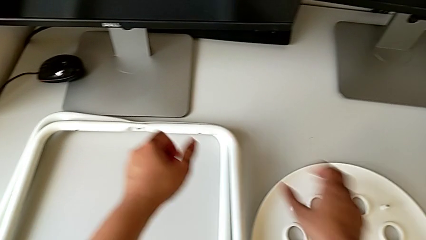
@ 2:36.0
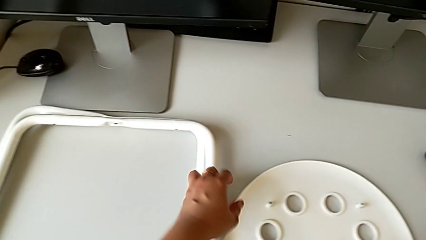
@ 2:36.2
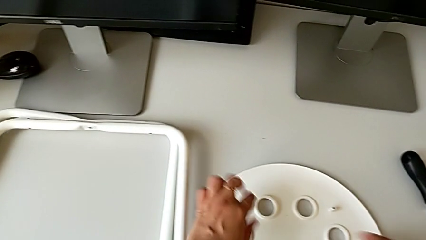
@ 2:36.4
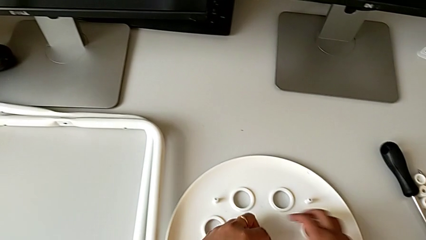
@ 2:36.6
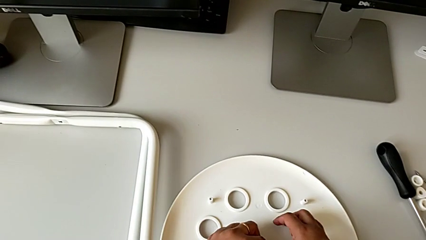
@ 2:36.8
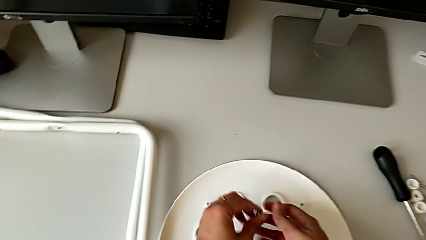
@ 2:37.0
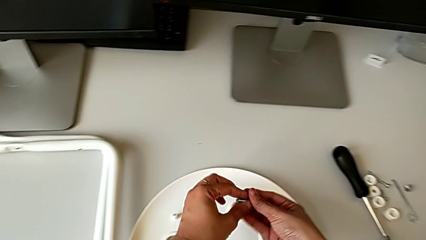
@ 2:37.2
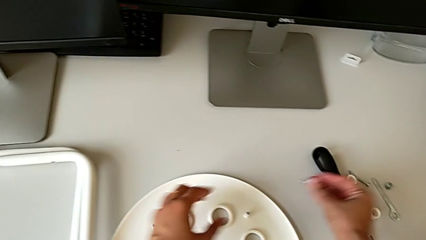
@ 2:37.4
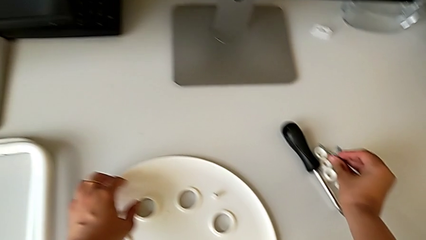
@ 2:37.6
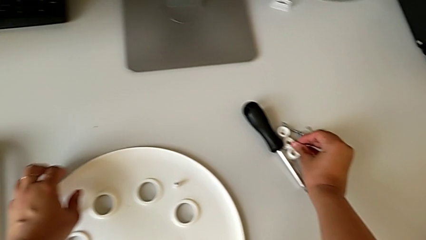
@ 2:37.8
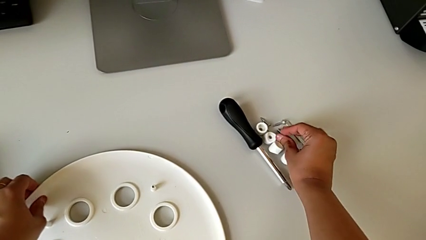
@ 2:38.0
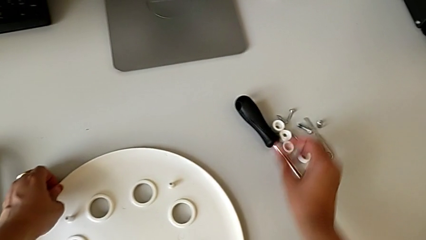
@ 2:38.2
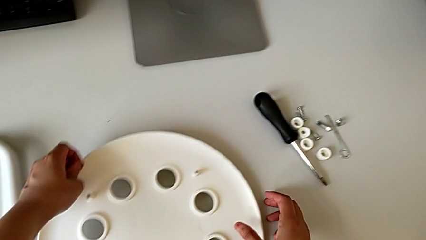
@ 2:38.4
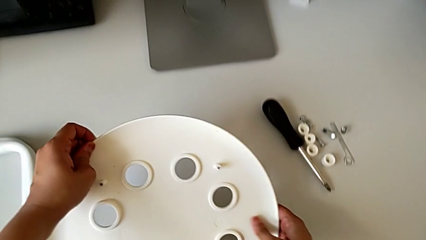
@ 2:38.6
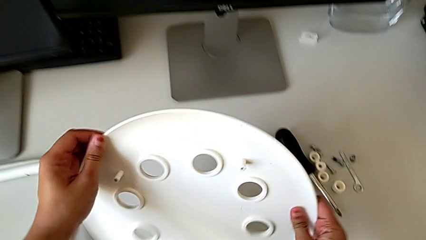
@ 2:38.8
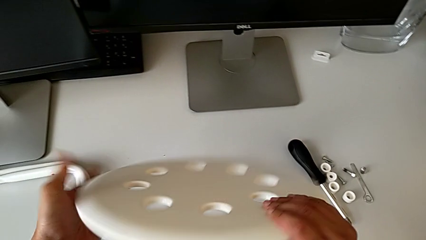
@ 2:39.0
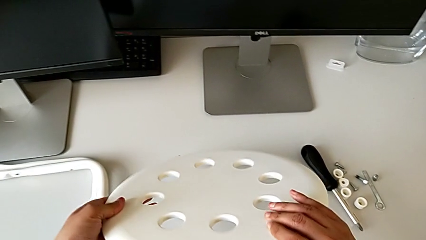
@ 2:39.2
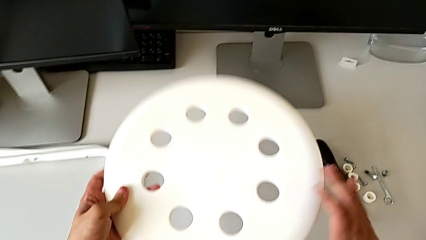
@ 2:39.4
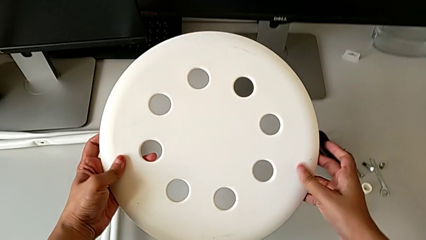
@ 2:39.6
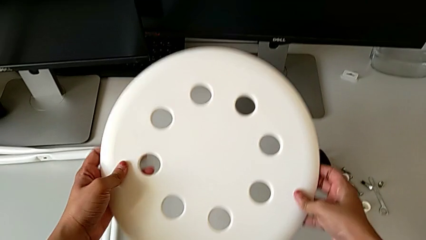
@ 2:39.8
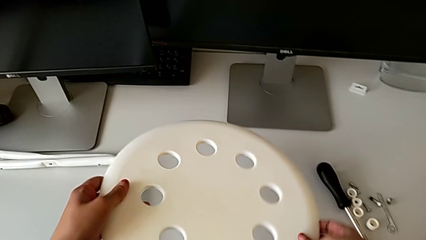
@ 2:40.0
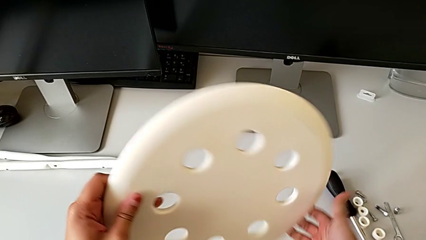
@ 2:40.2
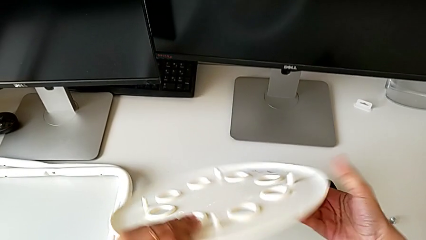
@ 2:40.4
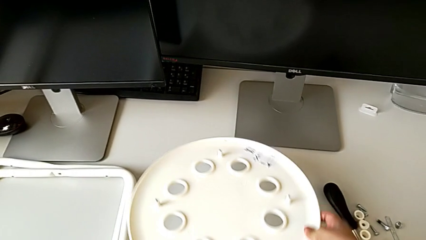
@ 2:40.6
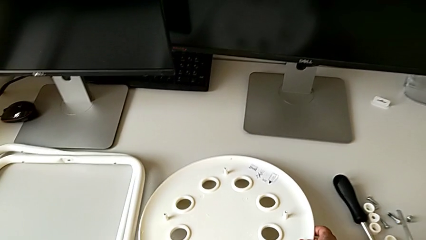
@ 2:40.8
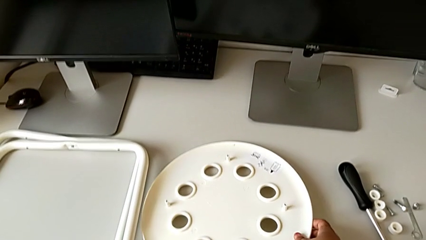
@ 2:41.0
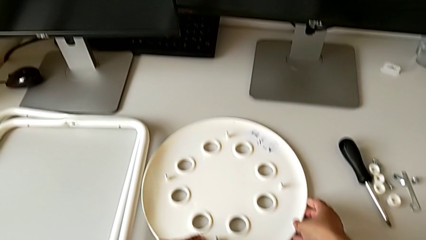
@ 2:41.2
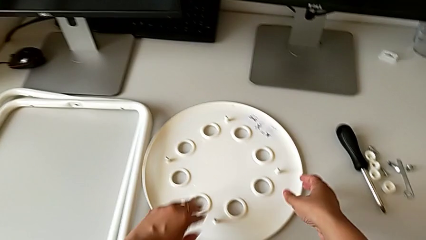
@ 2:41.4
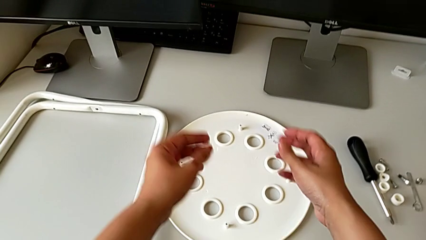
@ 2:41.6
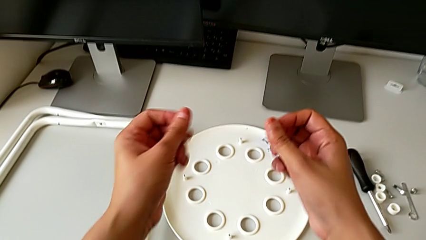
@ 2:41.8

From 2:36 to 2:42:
The camera wearer is disassembling the legs from the seat. They flip the stool with the left hand, grab the bolt with the right hand, drop it with the right hand and place the stool.
